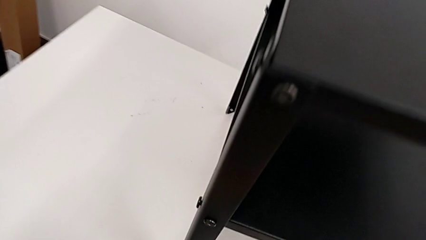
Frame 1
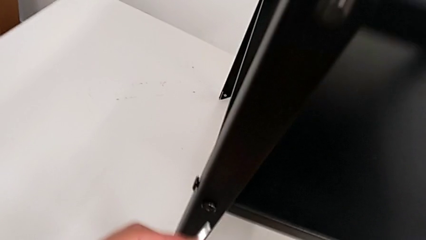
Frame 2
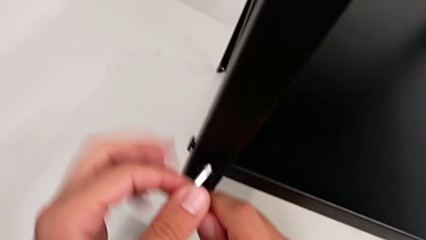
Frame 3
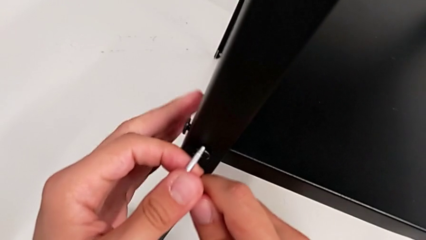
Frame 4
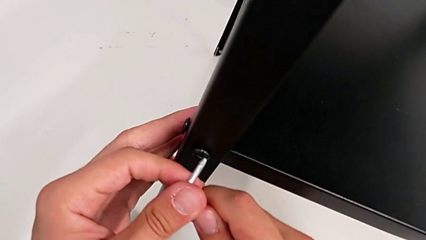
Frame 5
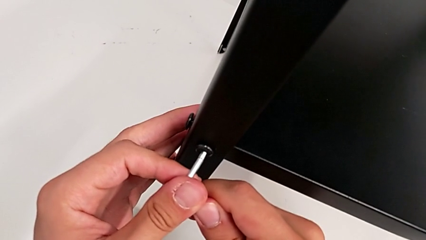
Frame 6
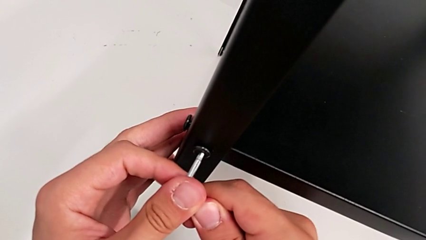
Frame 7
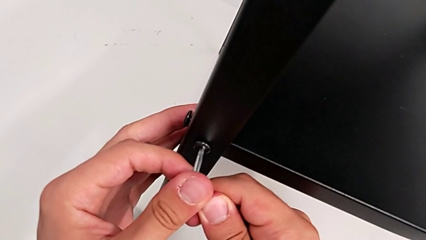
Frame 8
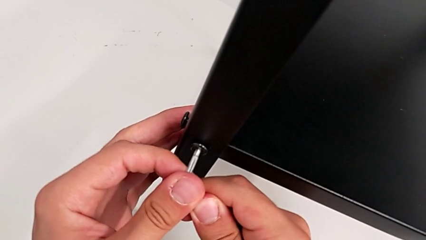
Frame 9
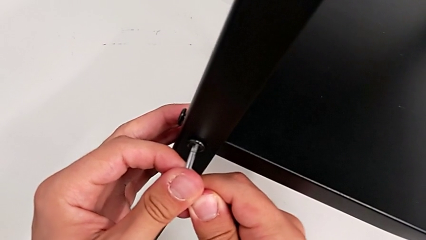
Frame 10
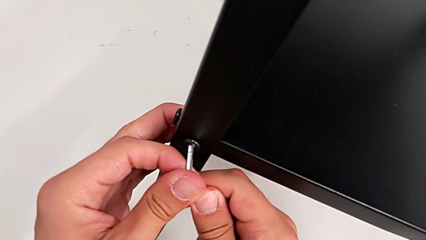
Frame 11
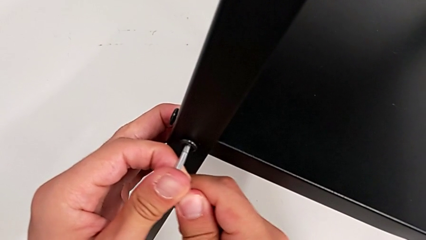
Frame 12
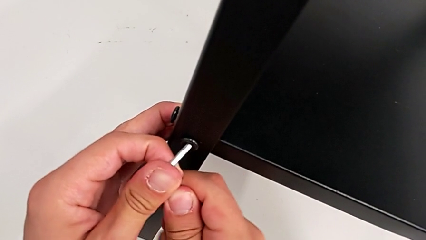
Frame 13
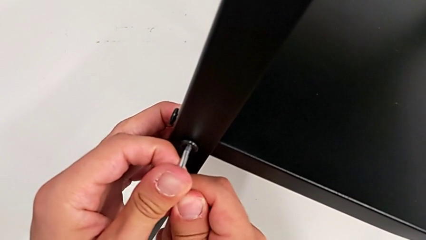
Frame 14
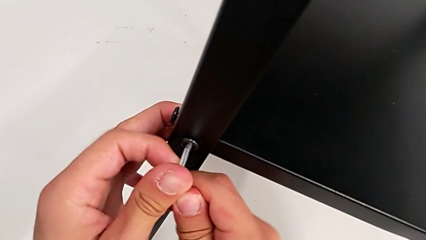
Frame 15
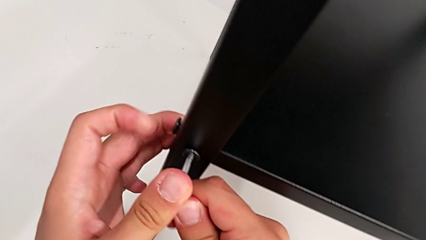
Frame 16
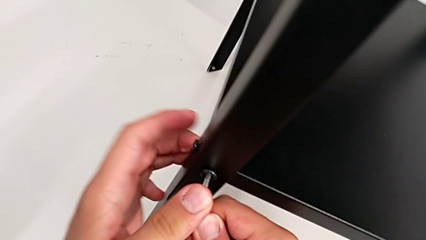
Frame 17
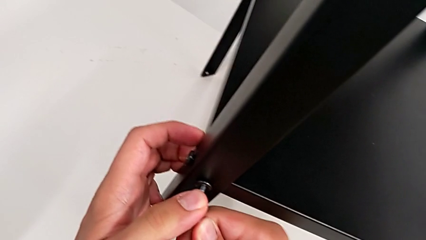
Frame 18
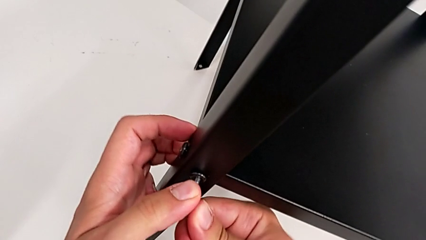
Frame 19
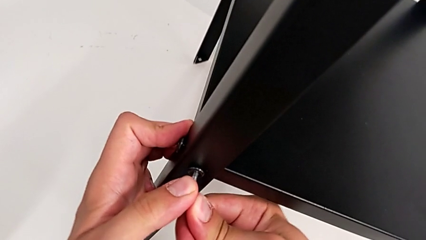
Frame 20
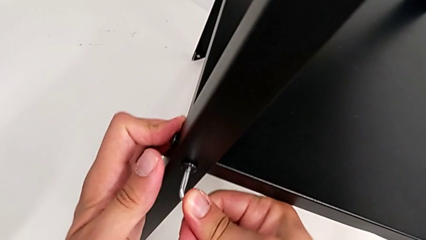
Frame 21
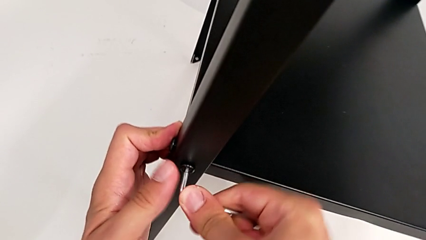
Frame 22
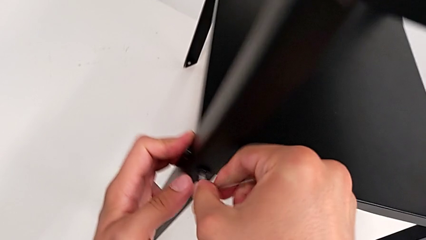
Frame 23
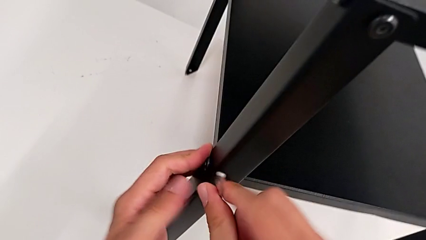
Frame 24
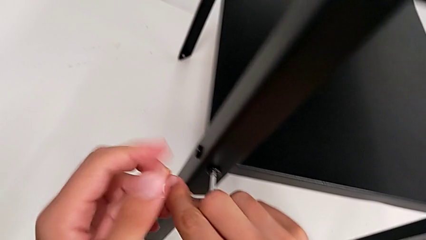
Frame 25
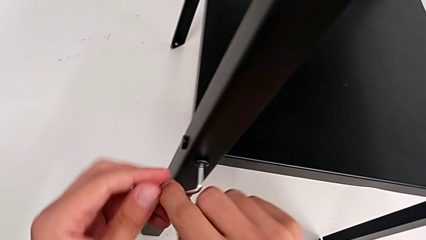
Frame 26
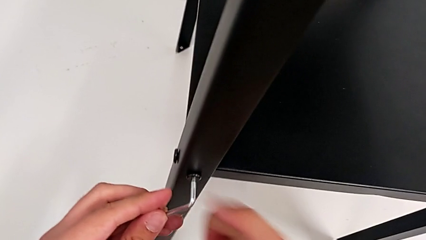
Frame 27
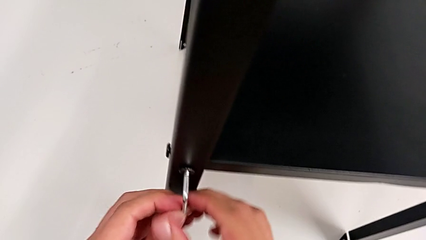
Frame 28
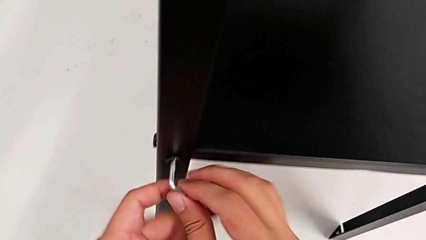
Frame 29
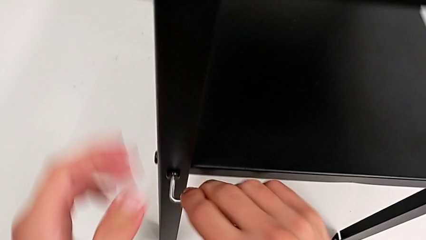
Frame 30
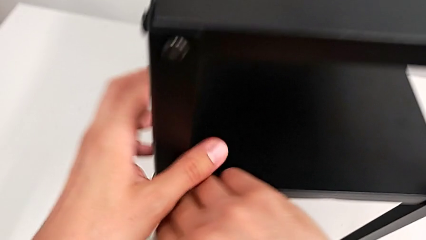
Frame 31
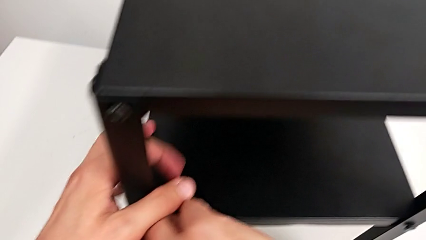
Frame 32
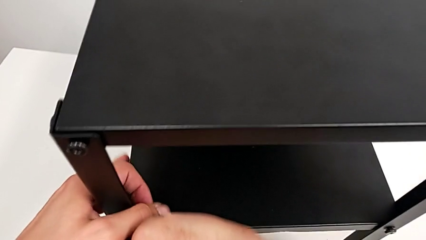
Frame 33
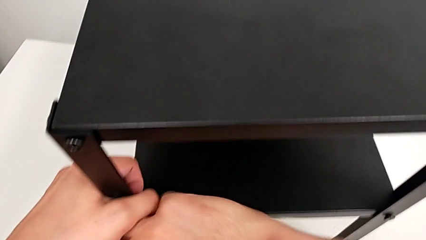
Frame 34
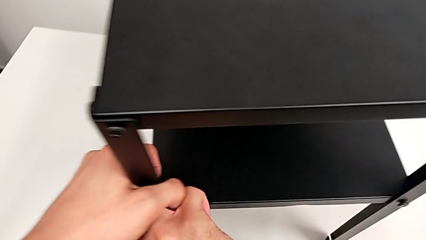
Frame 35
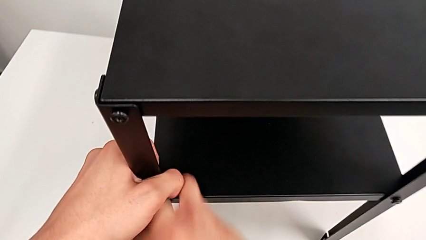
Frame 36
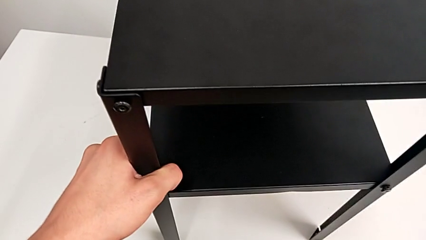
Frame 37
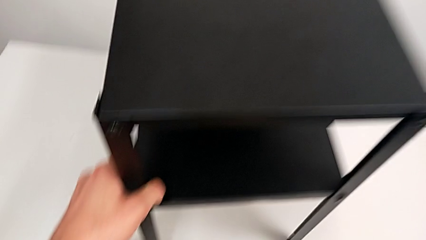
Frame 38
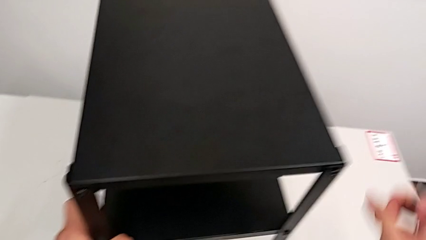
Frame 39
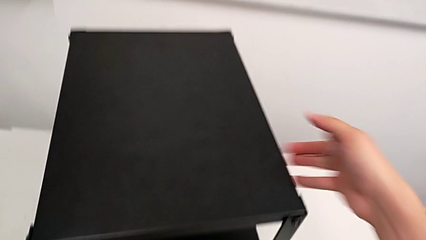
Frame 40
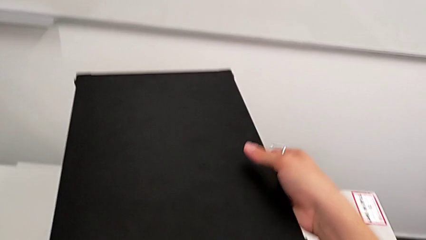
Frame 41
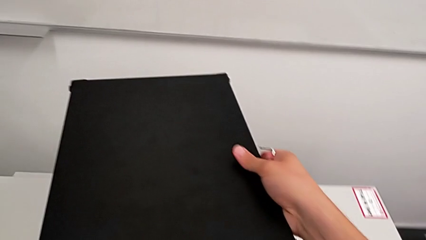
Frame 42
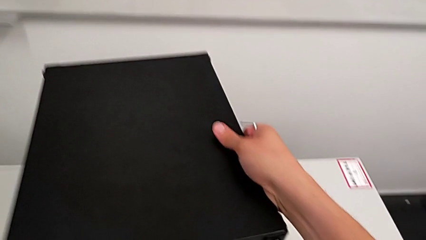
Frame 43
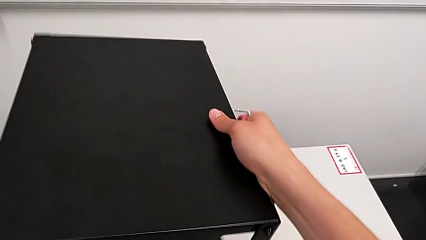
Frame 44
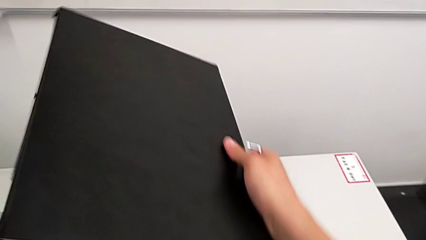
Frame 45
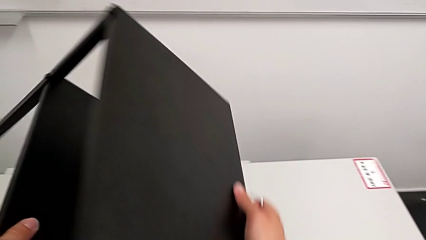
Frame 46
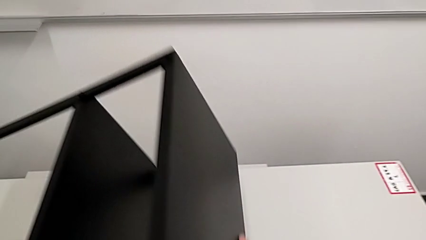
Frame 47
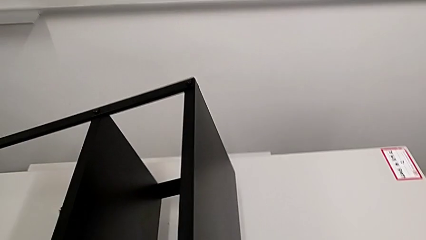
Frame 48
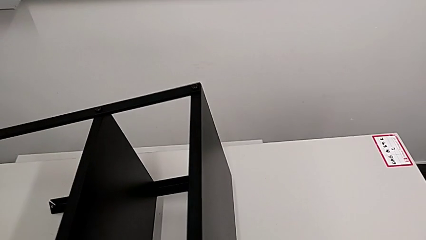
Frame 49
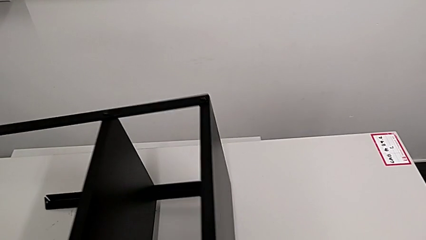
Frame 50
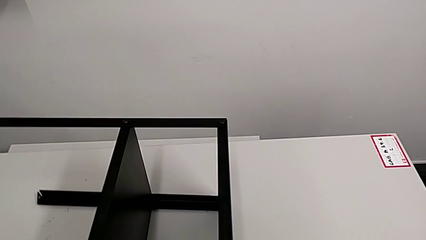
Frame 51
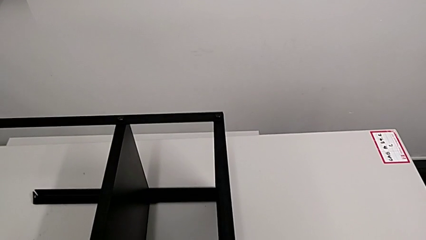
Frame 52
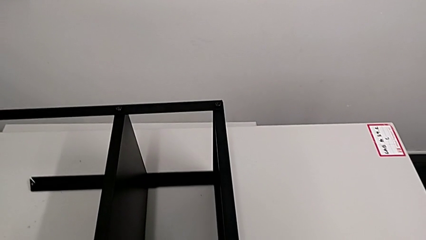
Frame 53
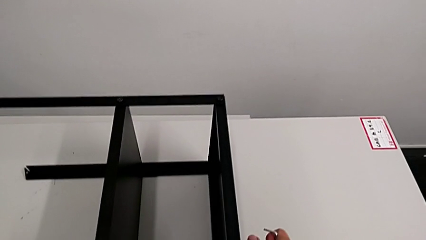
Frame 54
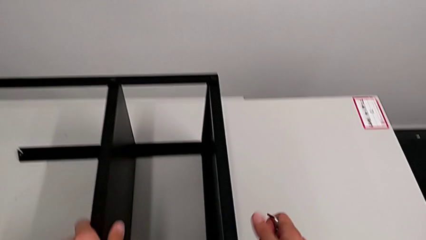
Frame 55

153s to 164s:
The camera wearer is loosening the hex socket heads. They keep inserting the Allen wrench, unscrew the hex socket head, withdraw the Allen wrench and rotate the nightstand.

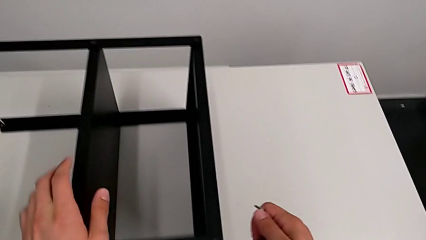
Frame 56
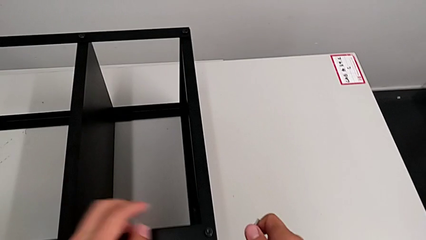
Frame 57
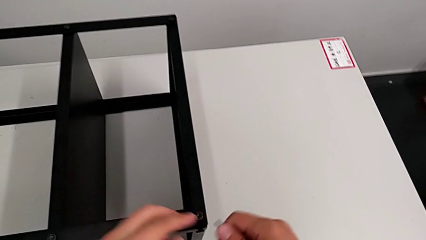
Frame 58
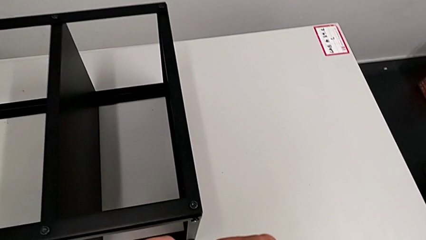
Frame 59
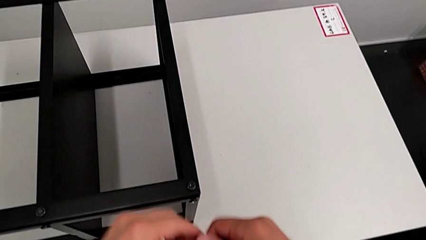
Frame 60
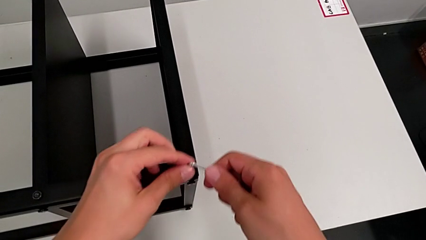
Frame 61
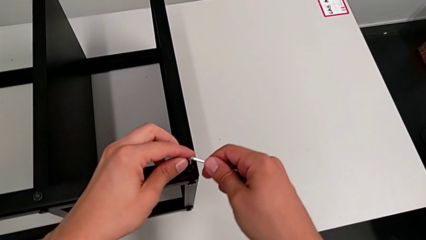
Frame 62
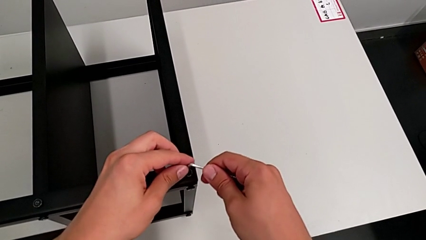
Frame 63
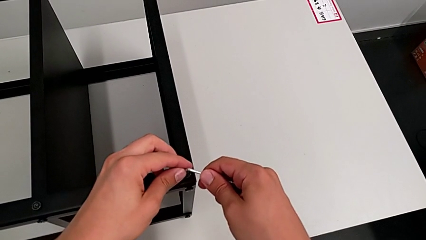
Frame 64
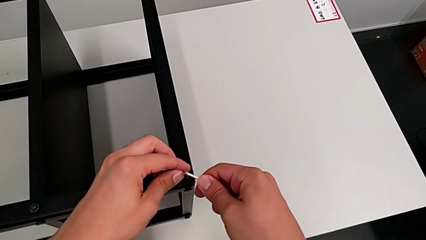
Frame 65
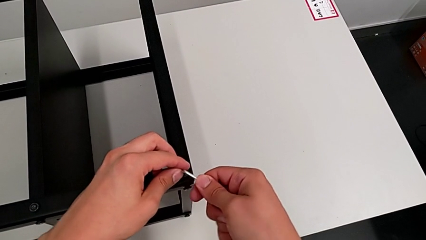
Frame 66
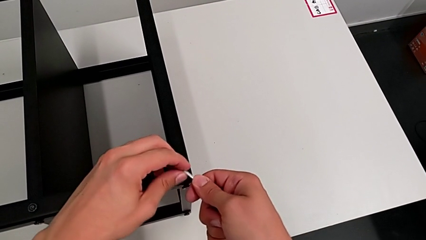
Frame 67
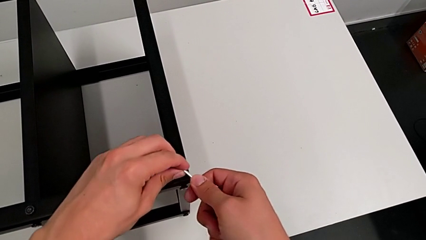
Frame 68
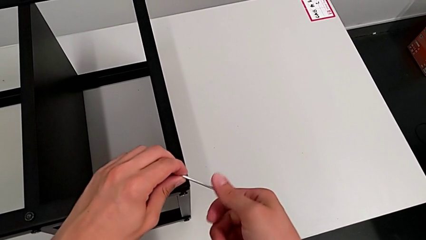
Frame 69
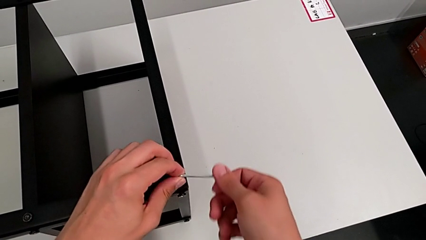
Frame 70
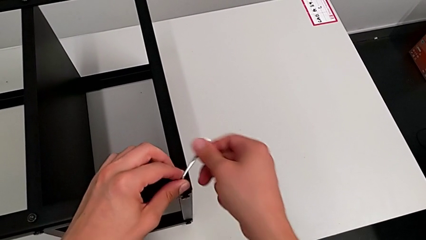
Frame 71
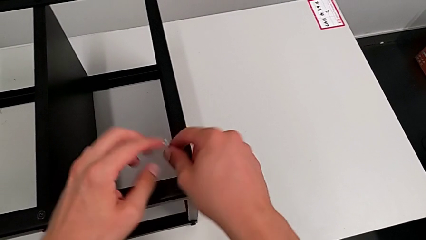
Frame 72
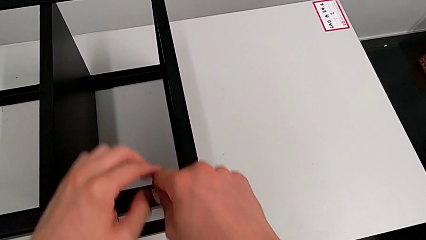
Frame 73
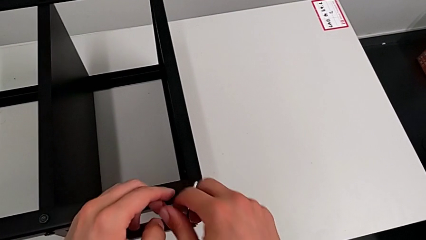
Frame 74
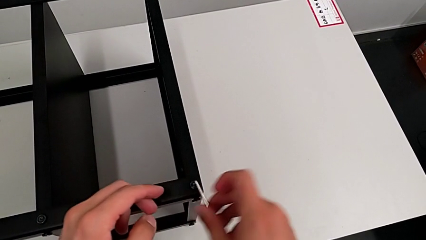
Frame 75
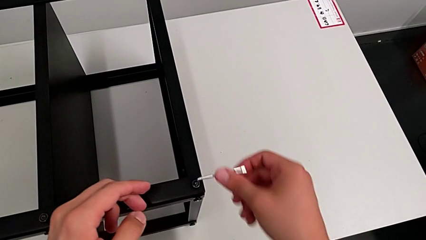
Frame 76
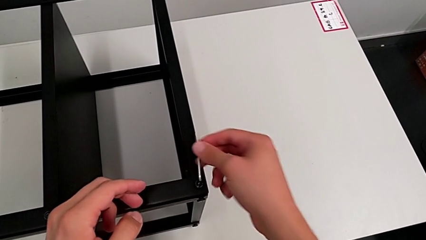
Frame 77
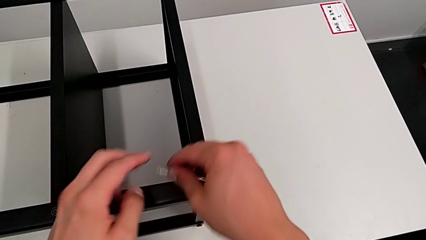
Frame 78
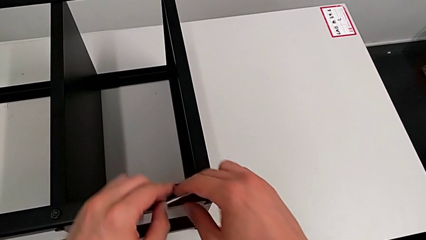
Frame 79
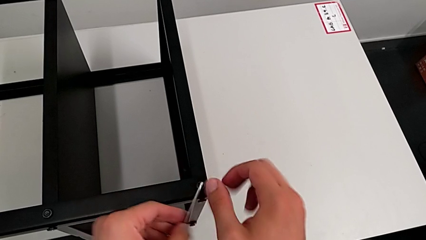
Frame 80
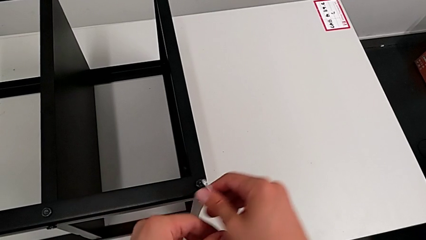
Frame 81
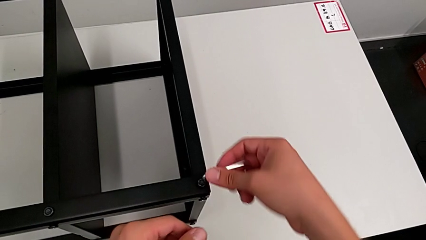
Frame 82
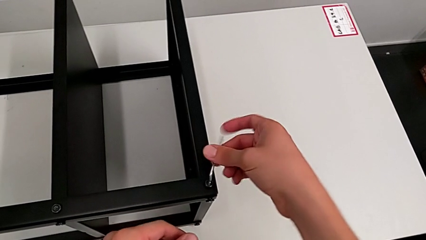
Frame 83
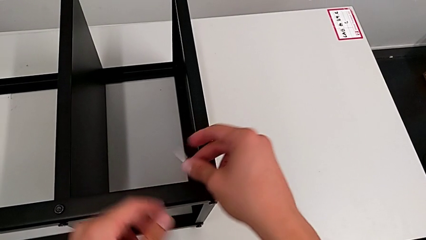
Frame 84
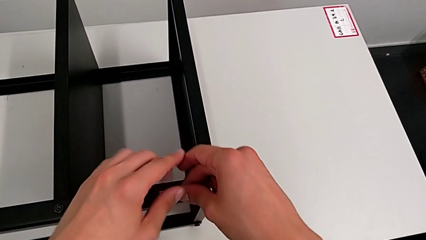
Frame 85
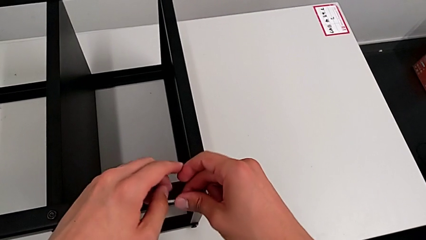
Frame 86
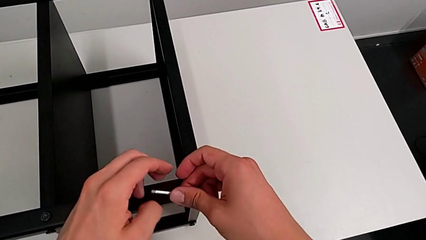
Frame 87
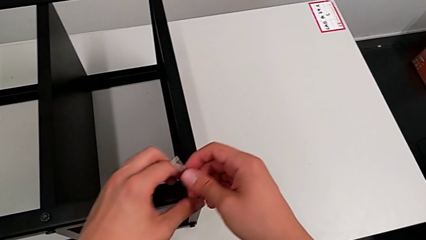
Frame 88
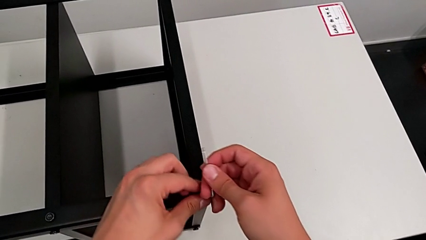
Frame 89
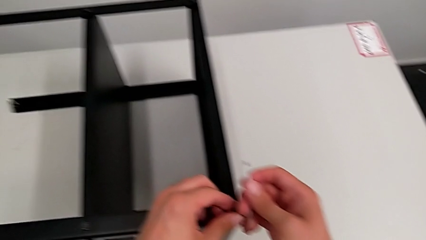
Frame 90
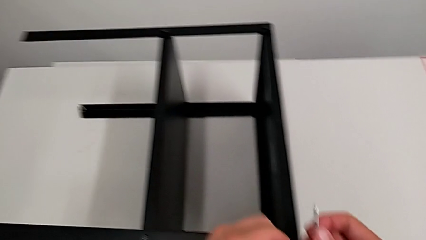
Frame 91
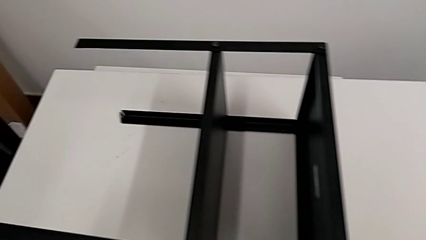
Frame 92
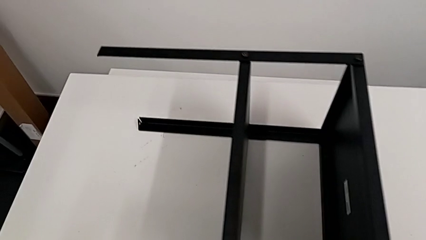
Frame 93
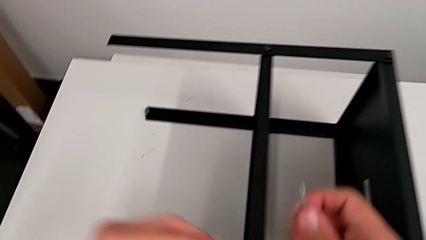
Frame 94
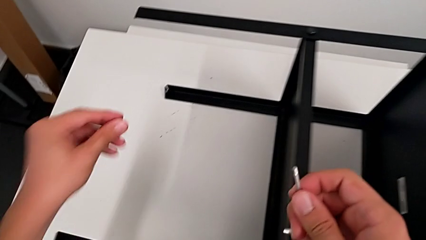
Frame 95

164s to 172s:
The camera wearer is disassembling the top table. They insert the Allen wrench, unscrew the hex socket head, withdraw the Allen wrench and disassemble the hex socket head.
